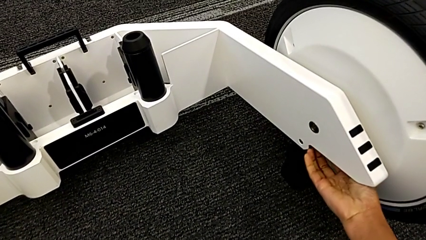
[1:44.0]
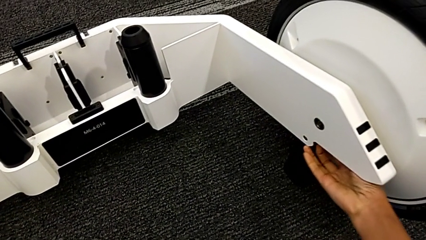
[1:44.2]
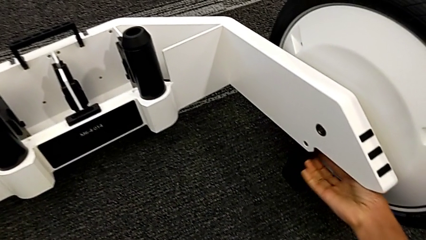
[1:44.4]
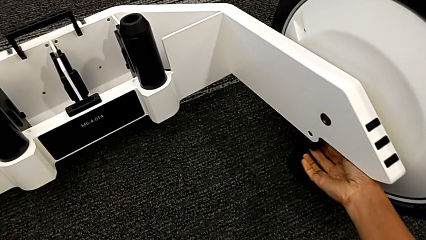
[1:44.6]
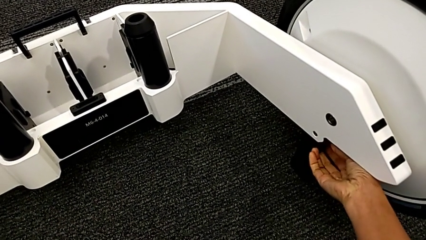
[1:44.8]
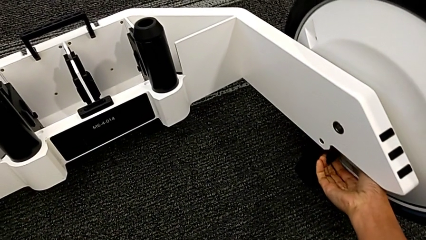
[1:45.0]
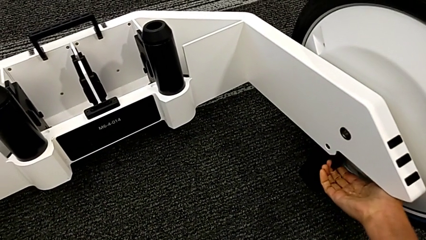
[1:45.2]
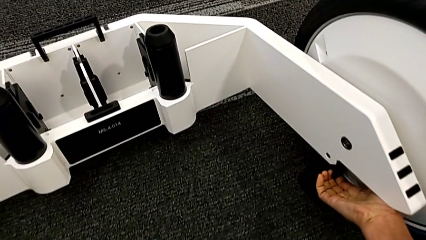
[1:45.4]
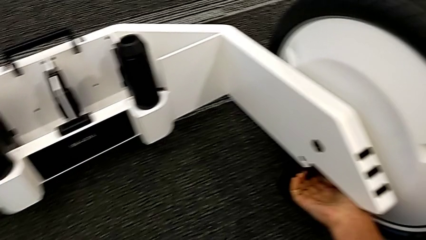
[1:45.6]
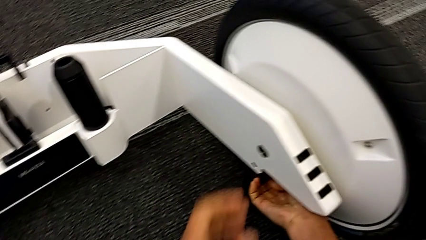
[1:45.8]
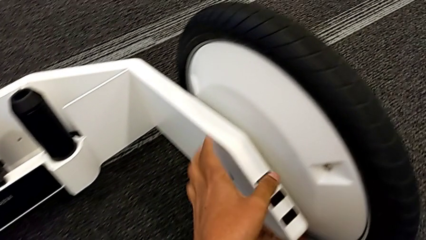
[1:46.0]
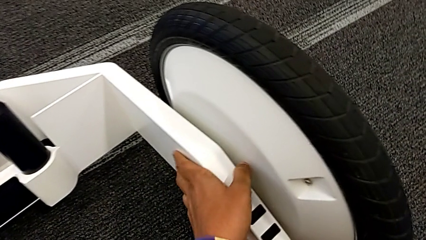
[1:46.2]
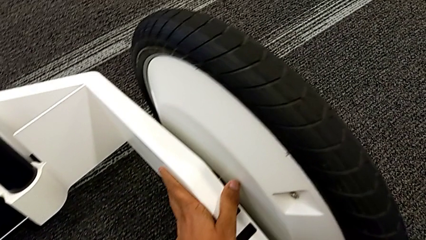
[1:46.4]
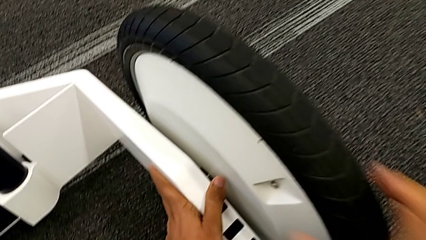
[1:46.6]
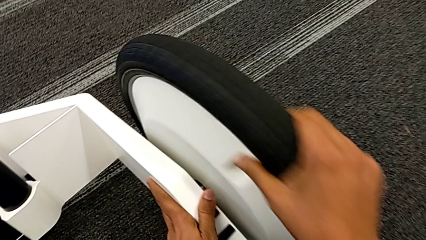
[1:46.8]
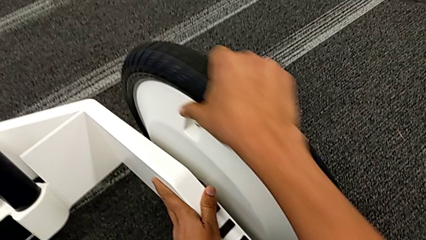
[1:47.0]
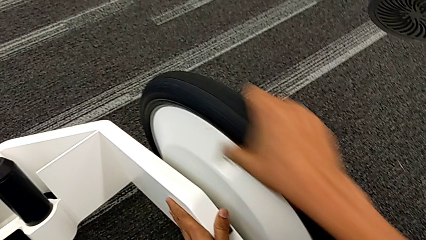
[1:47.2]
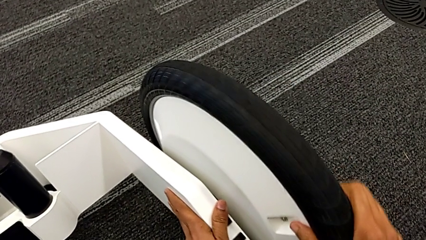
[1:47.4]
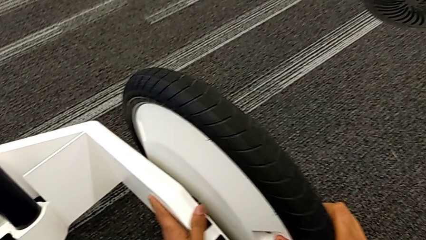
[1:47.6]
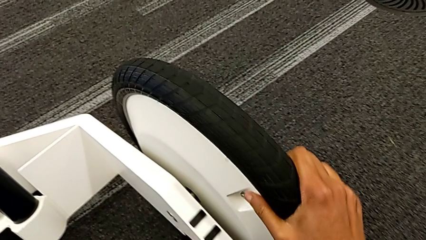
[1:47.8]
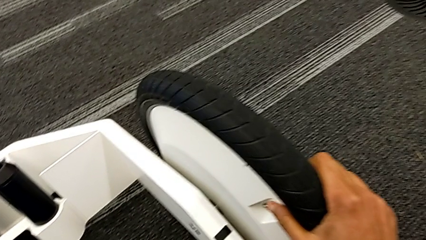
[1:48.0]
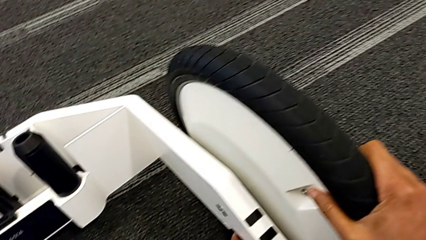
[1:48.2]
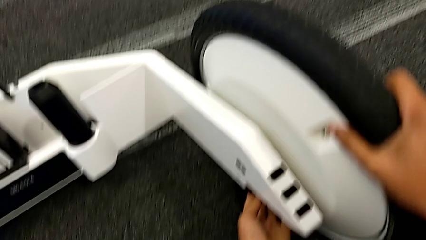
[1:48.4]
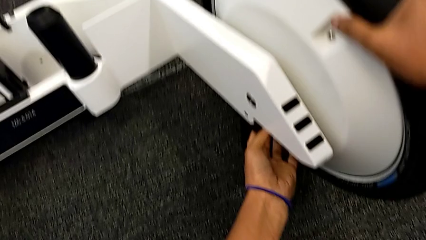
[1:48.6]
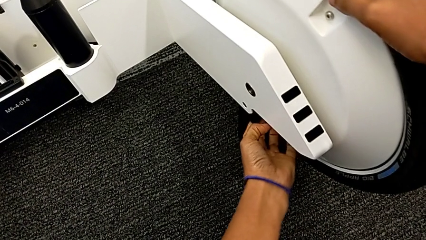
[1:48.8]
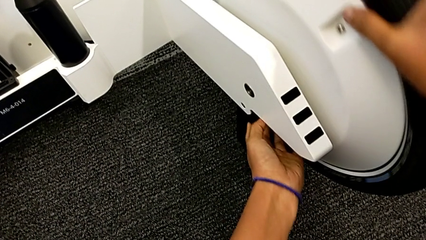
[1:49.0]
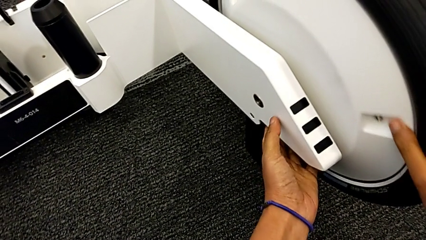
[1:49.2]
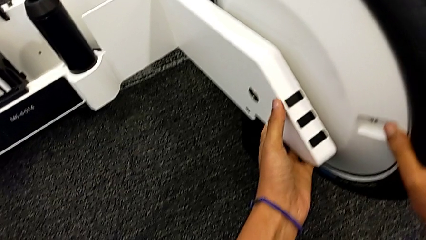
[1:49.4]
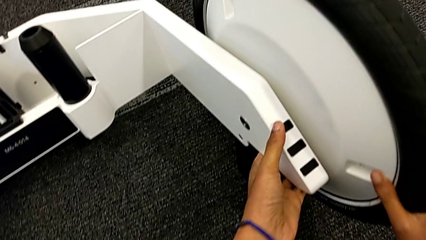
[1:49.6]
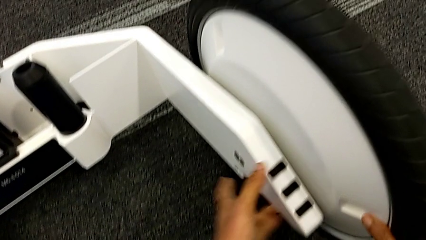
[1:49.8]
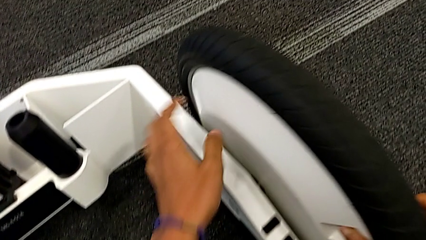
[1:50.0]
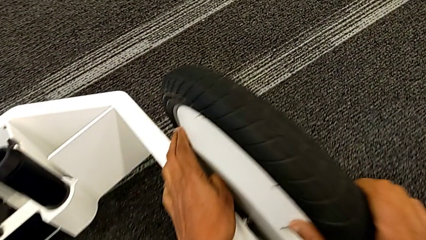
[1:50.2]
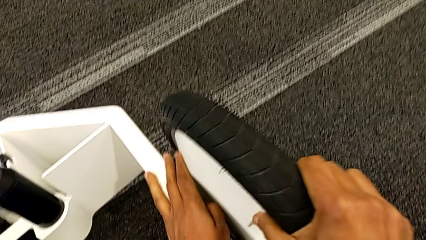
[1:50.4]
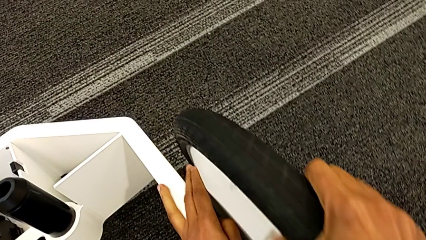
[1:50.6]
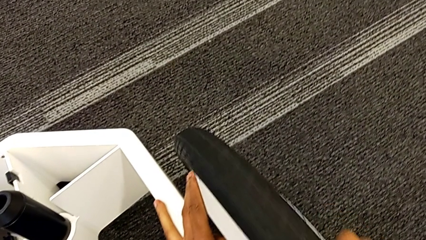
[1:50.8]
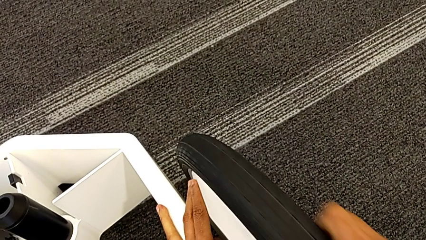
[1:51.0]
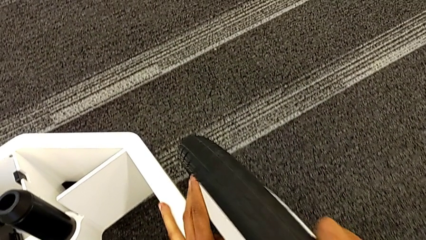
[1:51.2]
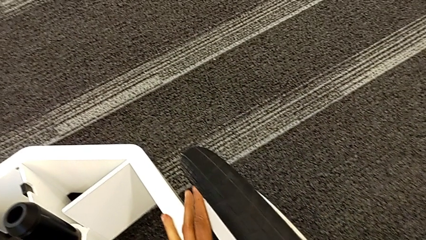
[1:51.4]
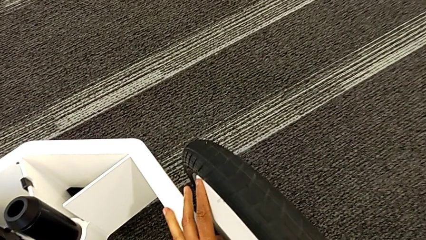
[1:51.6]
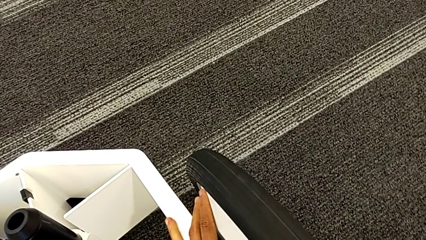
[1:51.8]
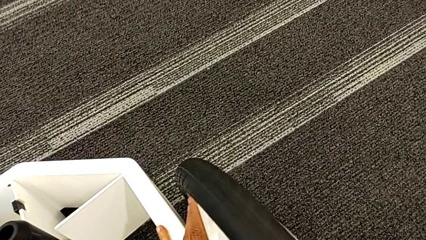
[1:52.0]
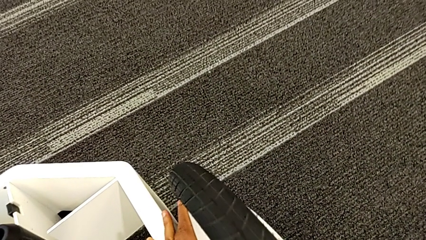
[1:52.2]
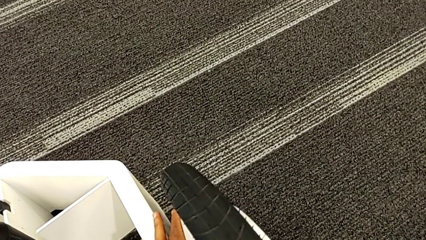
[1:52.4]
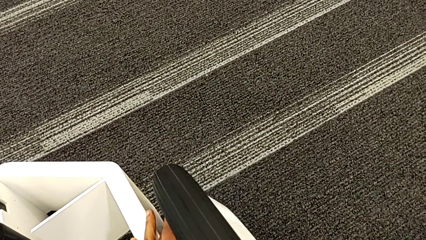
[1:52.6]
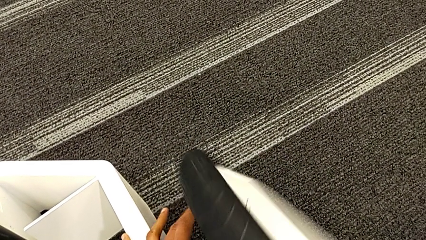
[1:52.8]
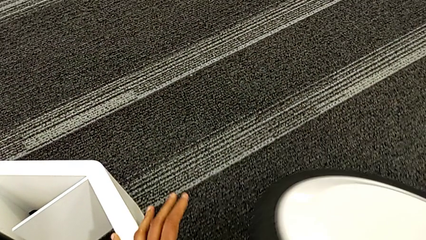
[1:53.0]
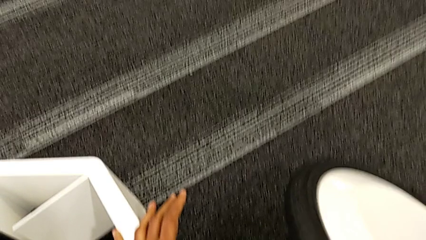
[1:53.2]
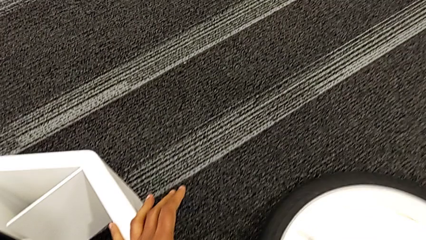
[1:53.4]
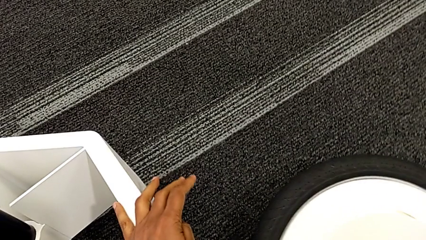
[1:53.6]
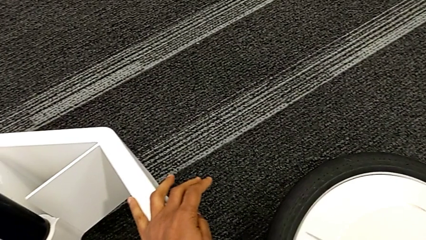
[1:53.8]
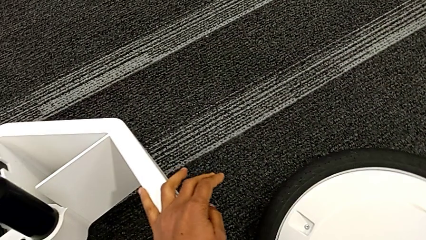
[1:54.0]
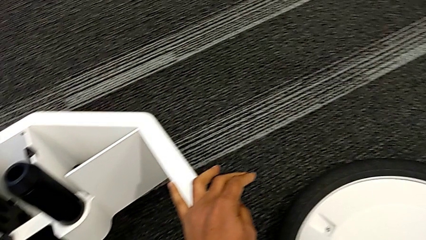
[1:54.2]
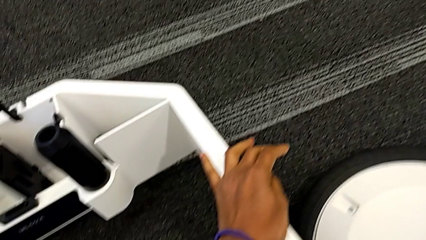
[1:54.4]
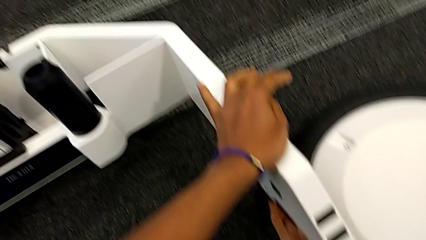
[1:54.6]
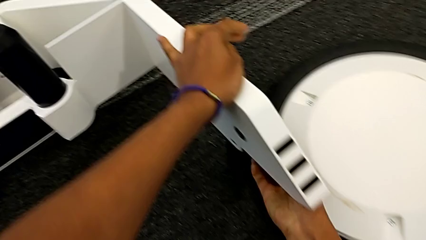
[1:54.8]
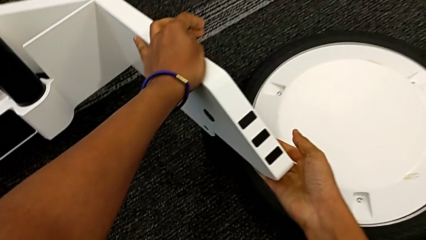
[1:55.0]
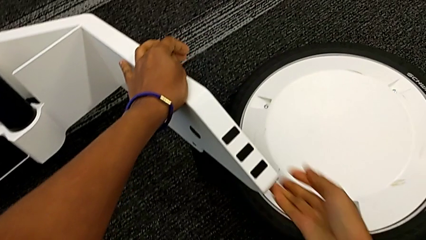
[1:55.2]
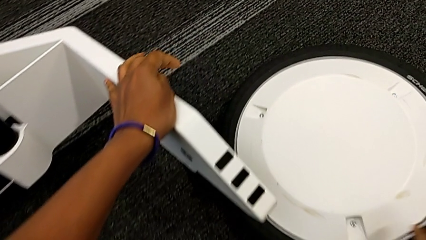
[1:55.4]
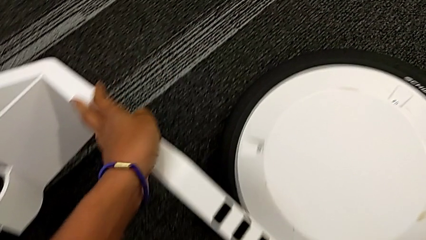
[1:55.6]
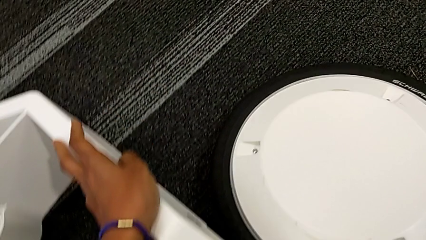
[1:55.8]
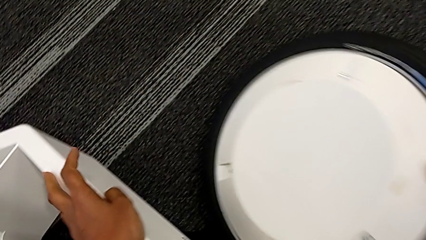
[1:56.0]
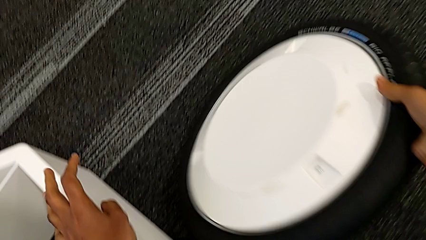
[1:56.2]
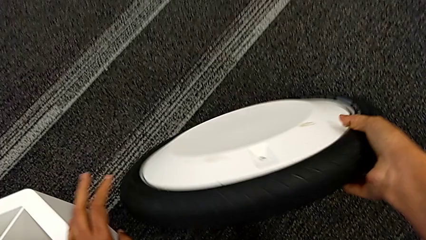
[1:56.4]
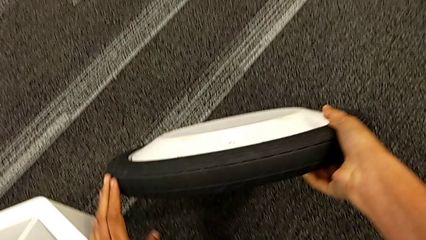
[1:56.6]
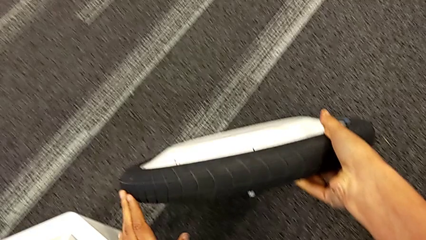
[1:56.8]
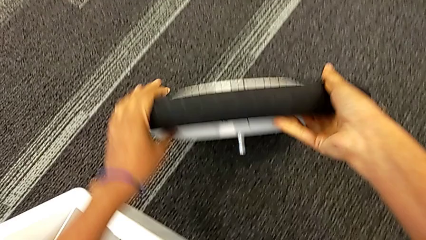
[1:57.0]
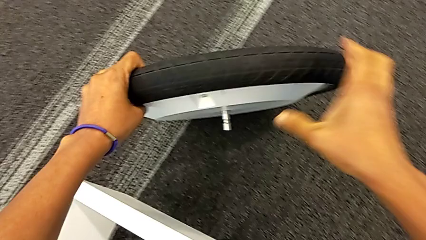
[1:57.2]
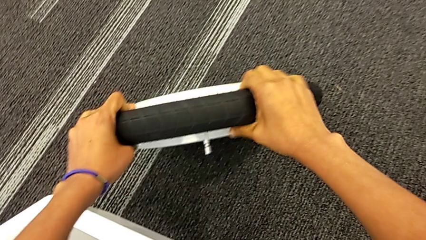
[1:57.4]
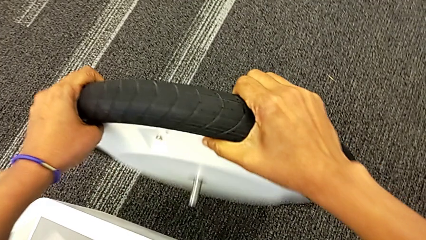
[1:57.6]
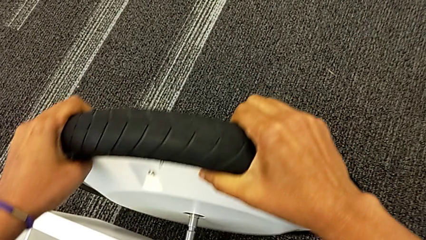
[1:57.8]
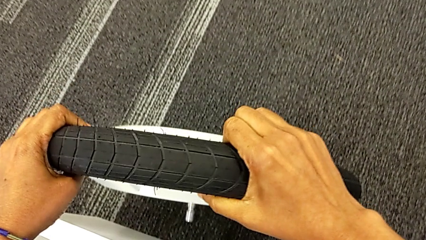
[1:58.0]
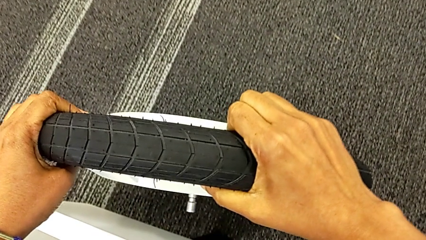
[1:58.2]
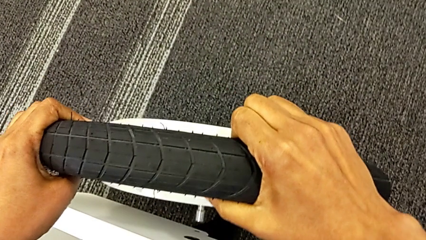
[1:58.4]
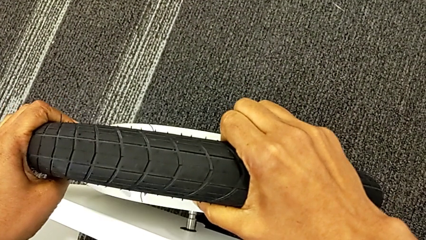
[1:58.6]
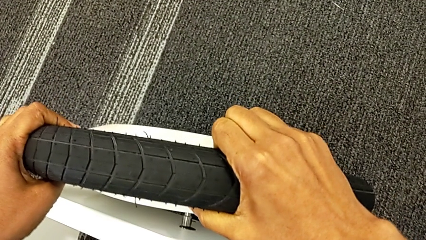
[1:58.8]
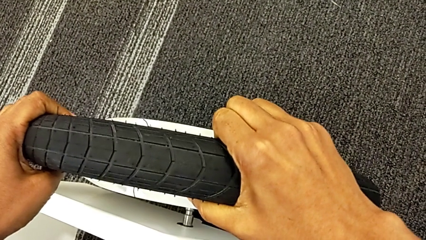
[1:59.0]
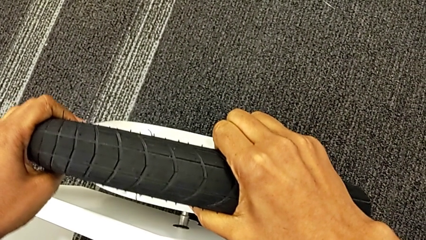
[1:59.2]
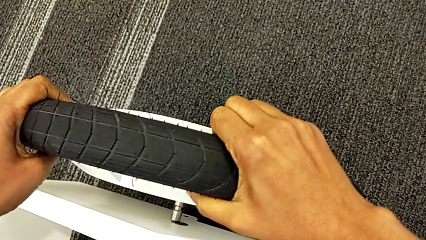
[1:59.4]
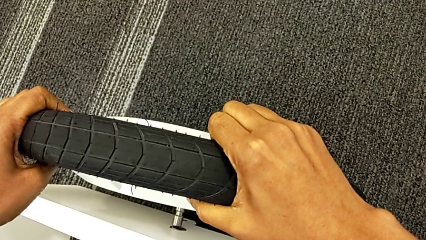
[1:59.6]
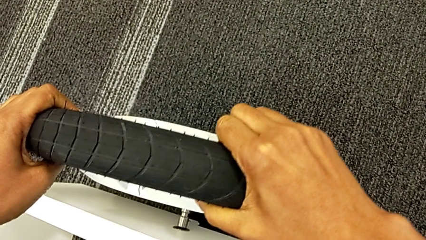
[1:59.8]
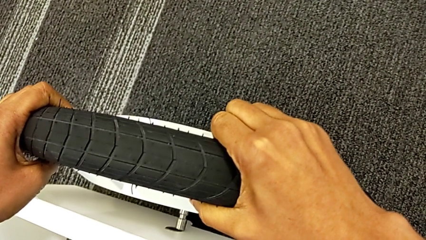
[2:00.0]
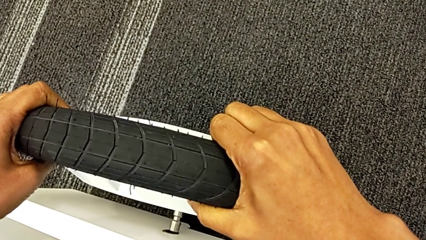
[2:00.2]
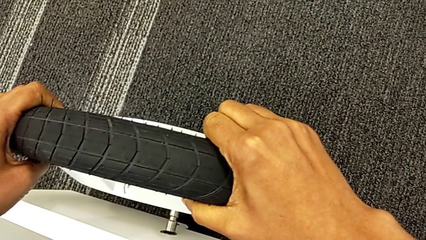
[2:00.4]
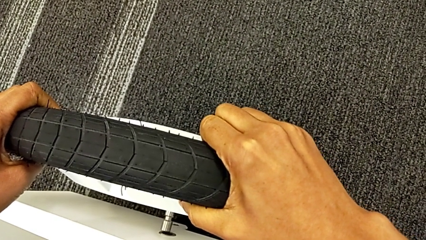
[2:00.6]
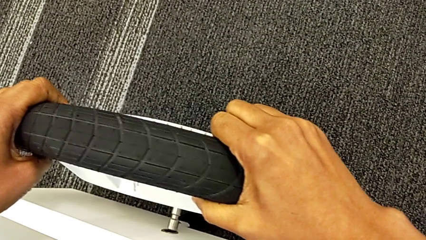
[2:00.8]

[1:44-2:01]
The camera wearer is inserting the remaining wheels into the wheel unit to form the base. They keep wrongly inserting the second wheel, not fitting the wheel into the wheel unit, open the kickstand and begin to insert the second wheel.
